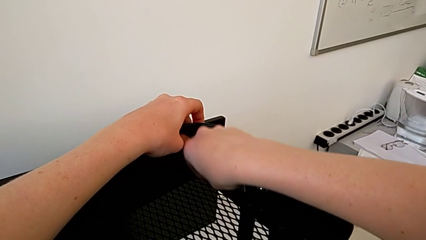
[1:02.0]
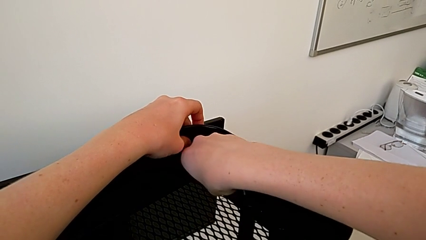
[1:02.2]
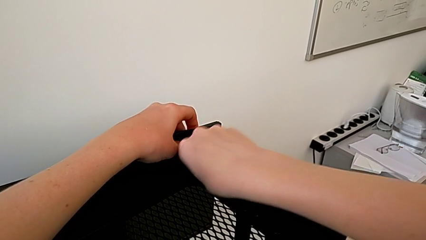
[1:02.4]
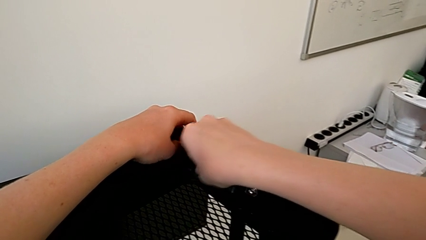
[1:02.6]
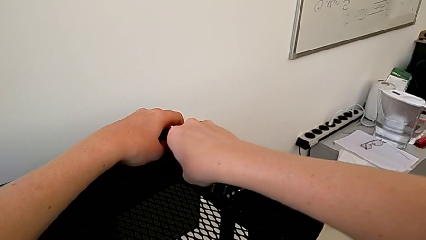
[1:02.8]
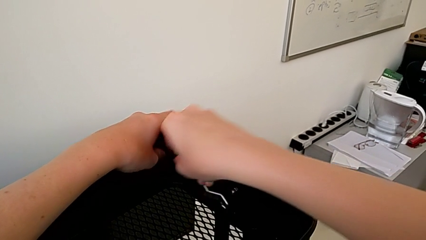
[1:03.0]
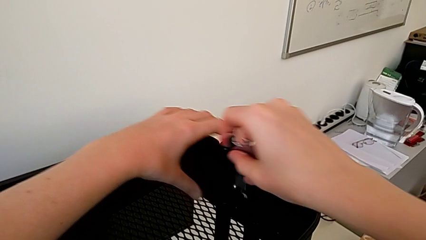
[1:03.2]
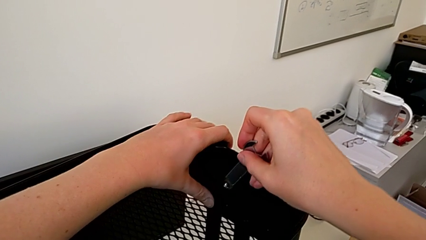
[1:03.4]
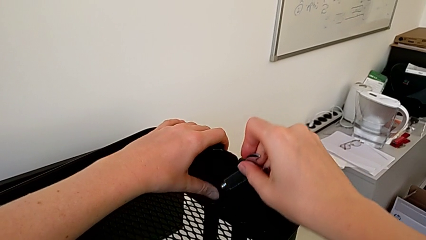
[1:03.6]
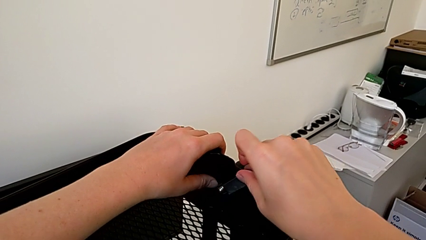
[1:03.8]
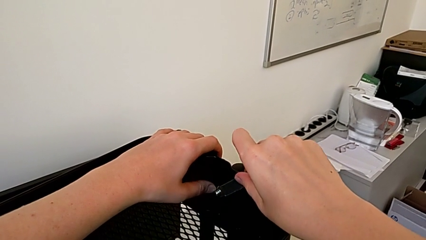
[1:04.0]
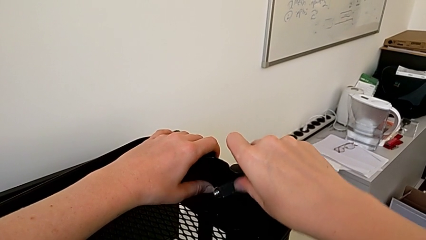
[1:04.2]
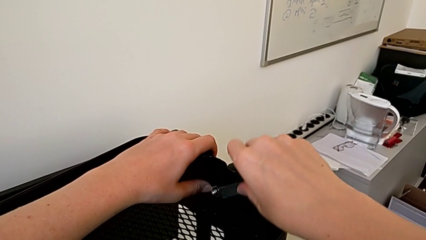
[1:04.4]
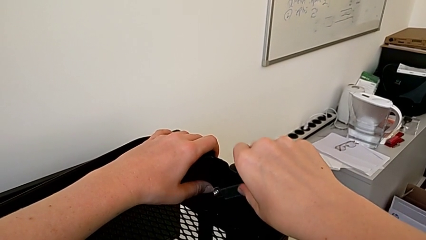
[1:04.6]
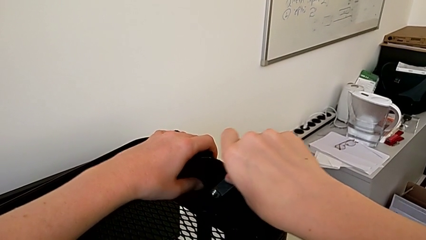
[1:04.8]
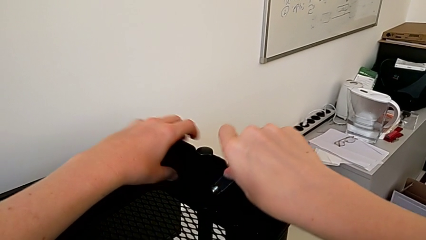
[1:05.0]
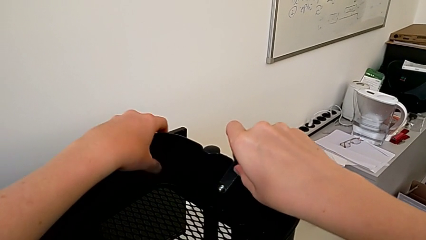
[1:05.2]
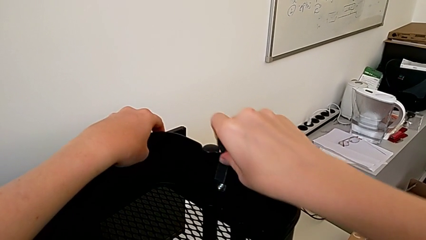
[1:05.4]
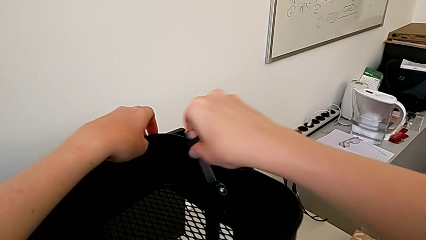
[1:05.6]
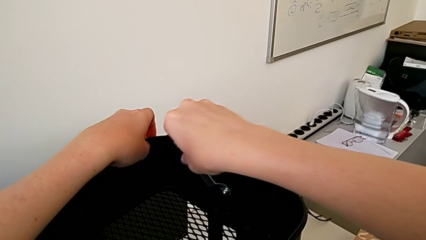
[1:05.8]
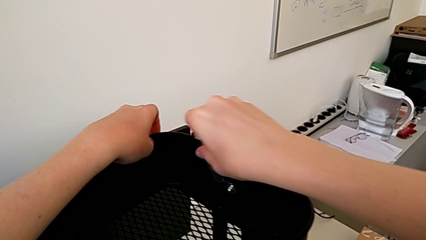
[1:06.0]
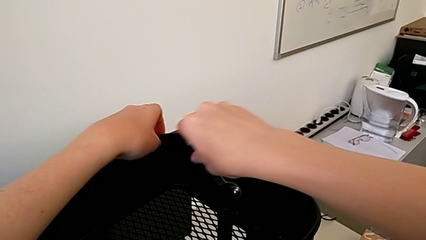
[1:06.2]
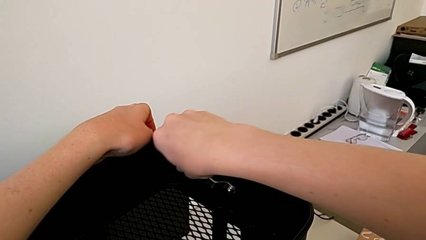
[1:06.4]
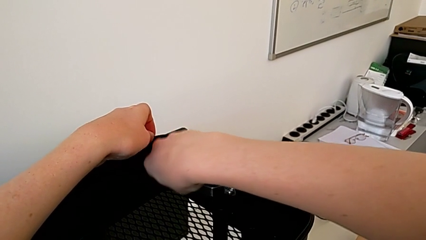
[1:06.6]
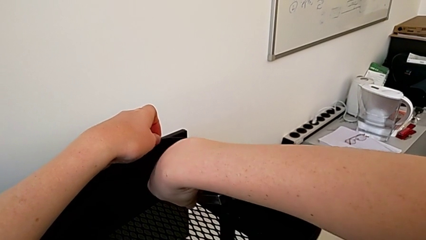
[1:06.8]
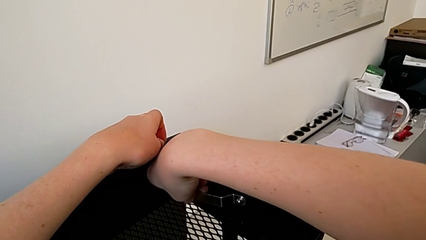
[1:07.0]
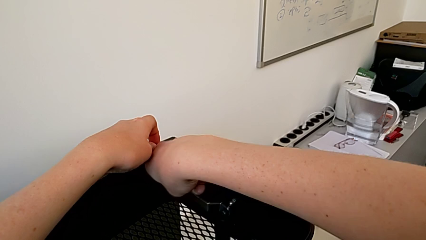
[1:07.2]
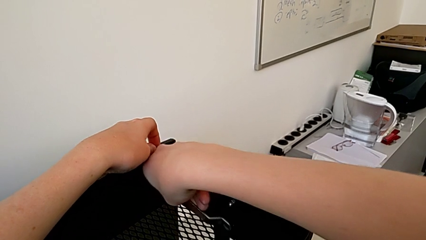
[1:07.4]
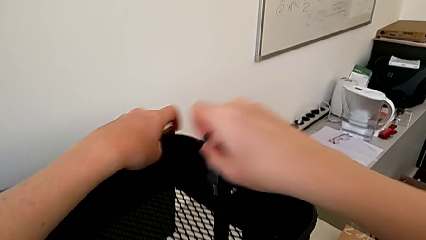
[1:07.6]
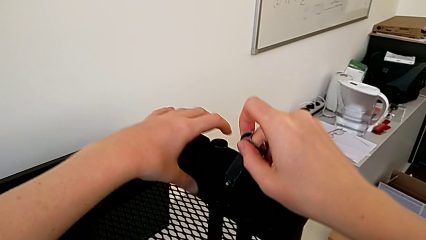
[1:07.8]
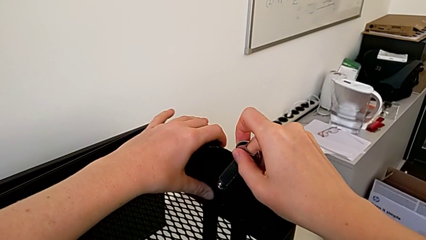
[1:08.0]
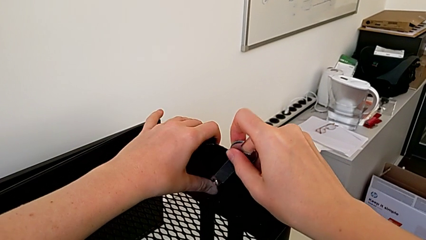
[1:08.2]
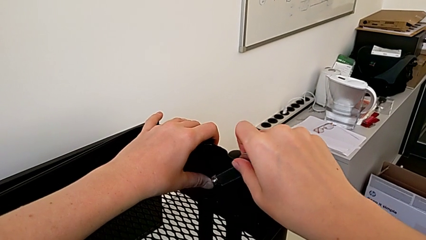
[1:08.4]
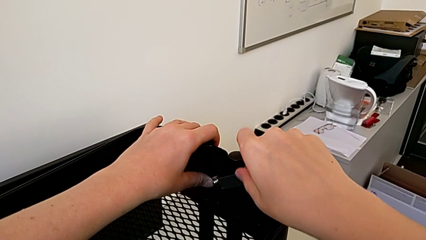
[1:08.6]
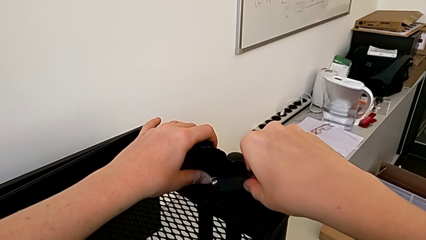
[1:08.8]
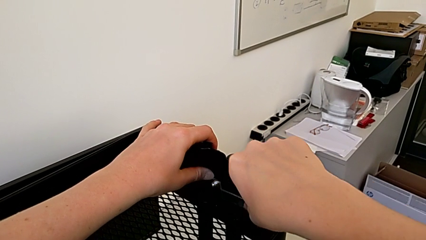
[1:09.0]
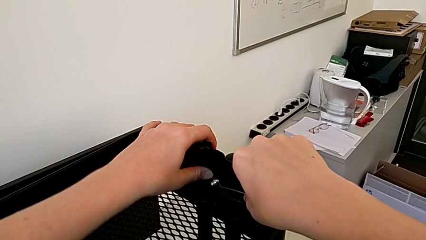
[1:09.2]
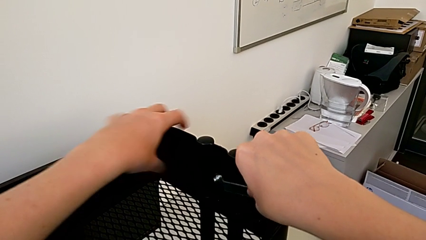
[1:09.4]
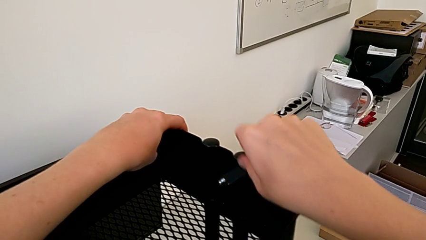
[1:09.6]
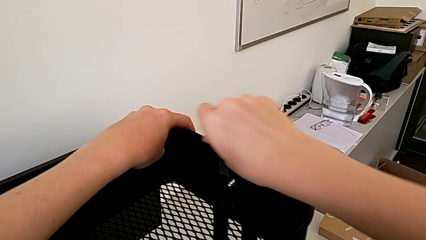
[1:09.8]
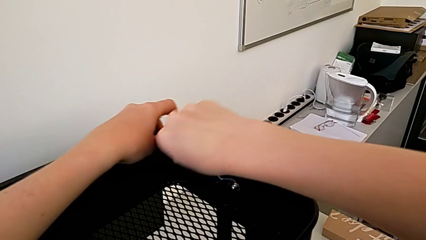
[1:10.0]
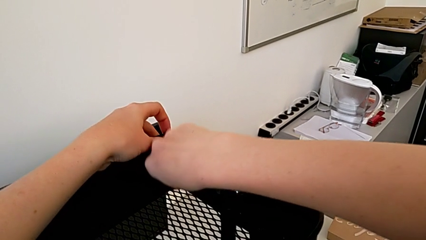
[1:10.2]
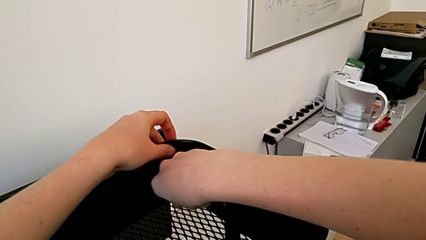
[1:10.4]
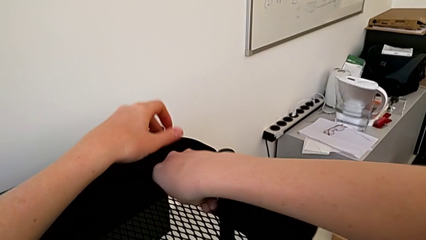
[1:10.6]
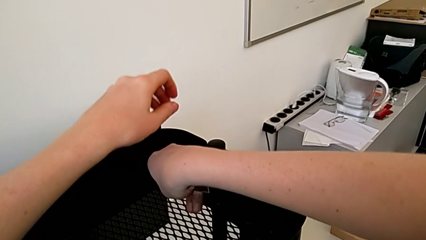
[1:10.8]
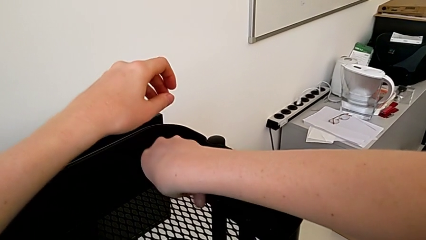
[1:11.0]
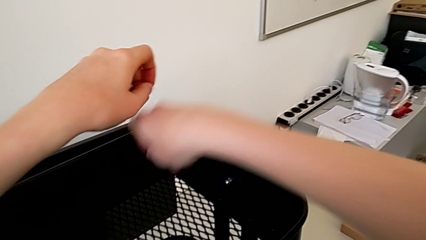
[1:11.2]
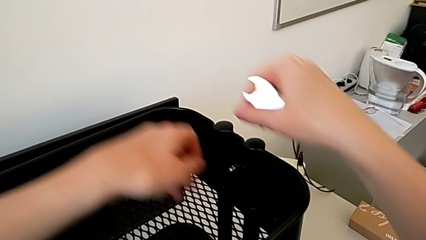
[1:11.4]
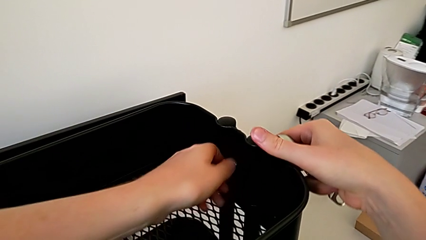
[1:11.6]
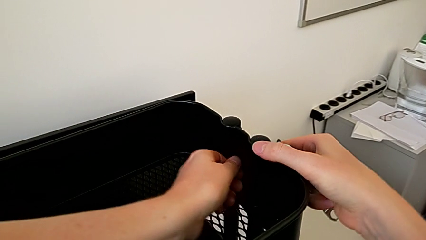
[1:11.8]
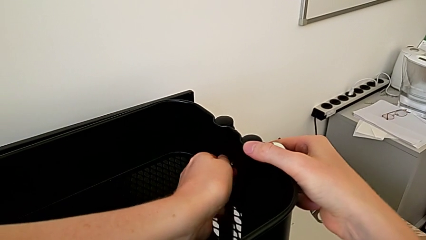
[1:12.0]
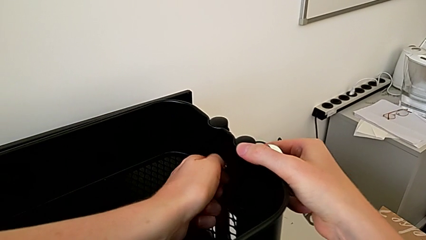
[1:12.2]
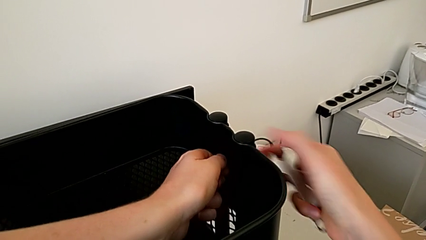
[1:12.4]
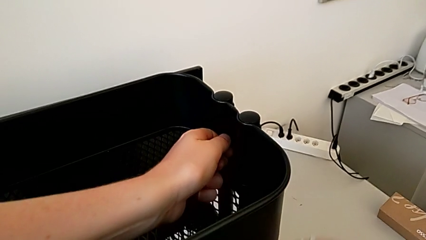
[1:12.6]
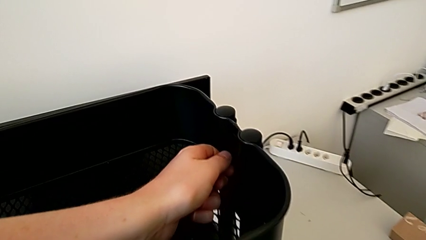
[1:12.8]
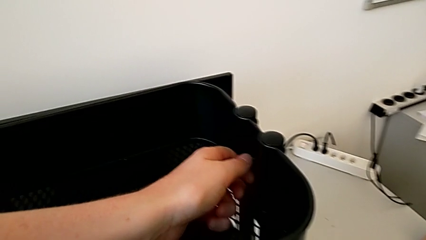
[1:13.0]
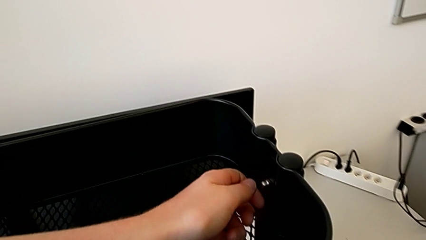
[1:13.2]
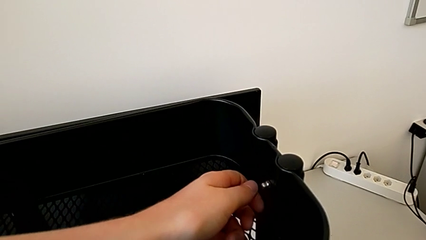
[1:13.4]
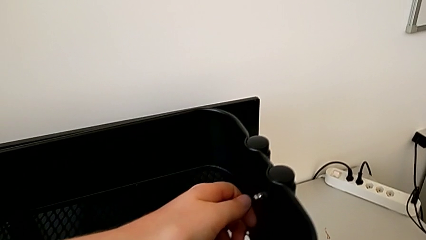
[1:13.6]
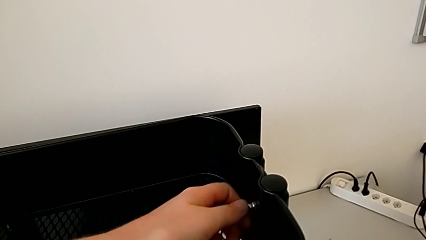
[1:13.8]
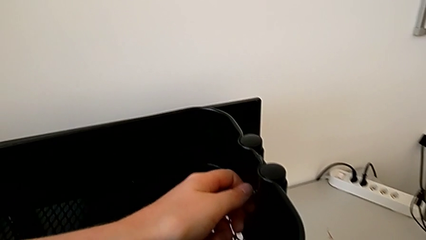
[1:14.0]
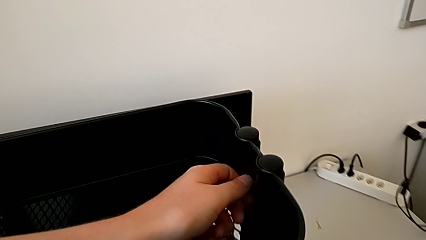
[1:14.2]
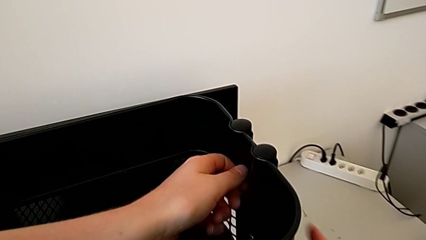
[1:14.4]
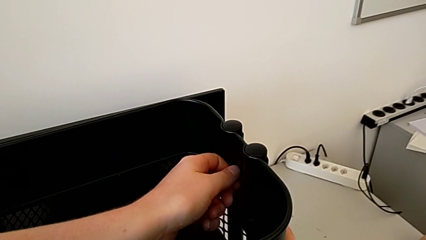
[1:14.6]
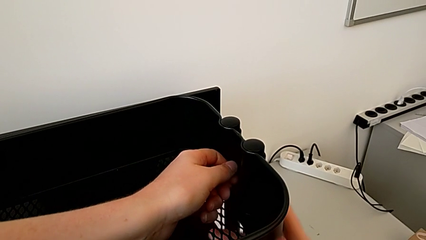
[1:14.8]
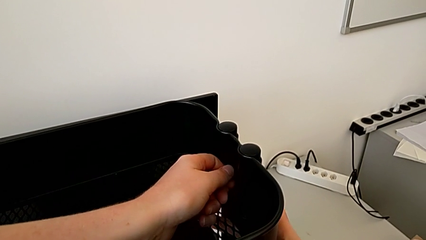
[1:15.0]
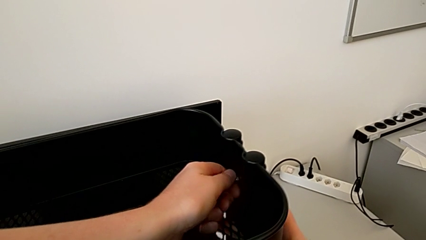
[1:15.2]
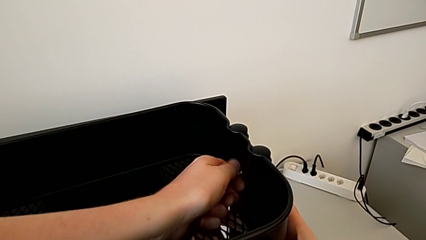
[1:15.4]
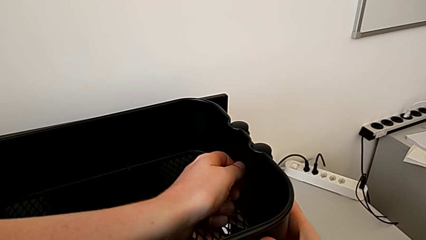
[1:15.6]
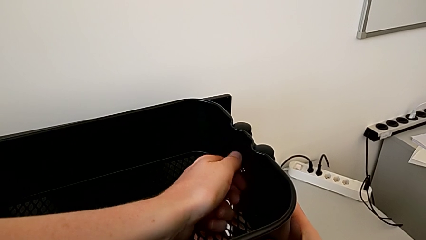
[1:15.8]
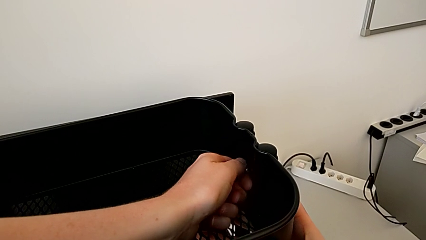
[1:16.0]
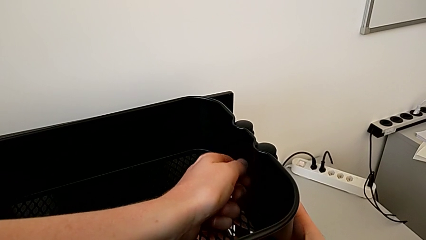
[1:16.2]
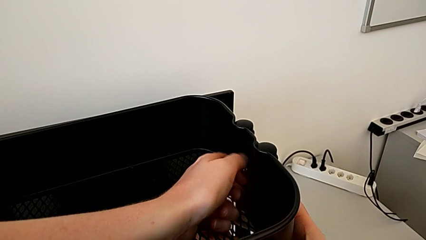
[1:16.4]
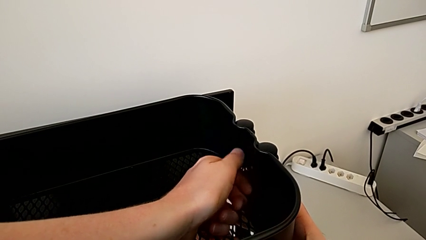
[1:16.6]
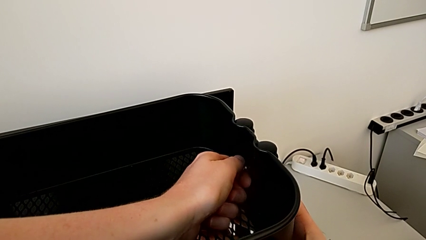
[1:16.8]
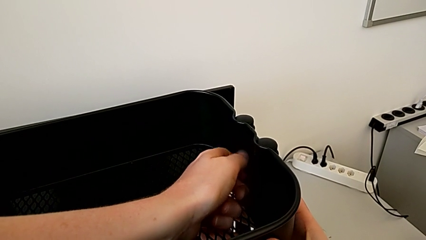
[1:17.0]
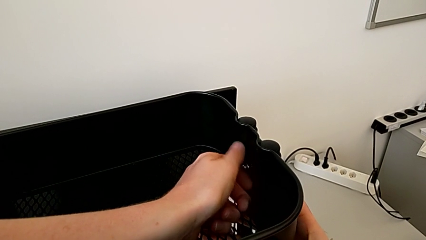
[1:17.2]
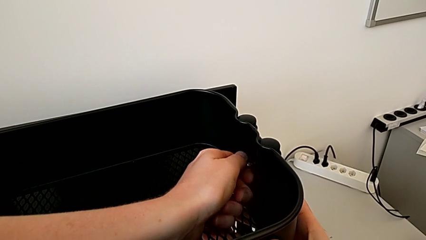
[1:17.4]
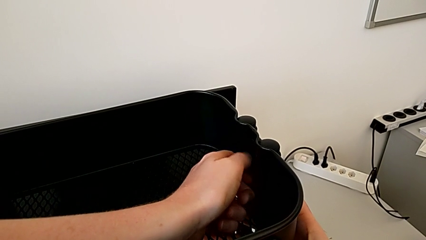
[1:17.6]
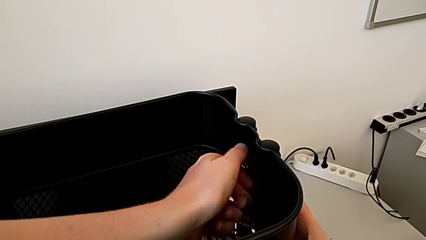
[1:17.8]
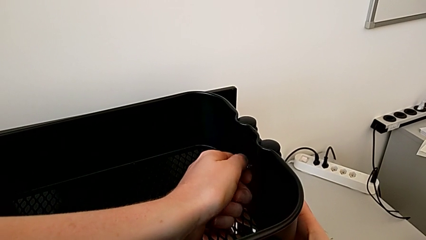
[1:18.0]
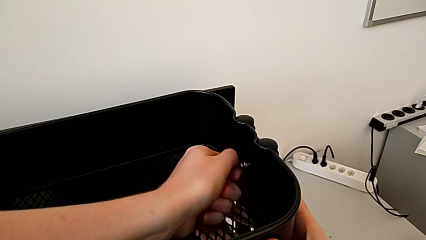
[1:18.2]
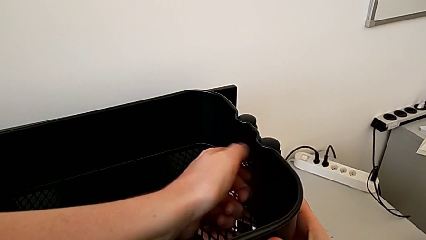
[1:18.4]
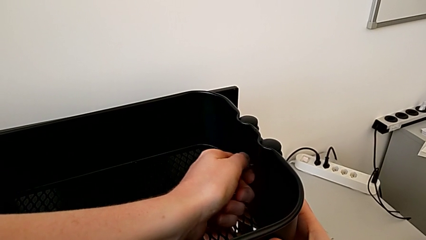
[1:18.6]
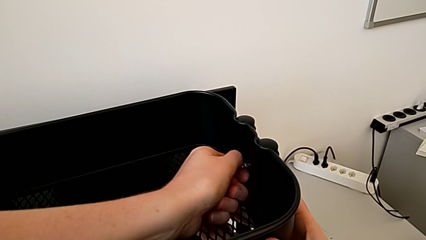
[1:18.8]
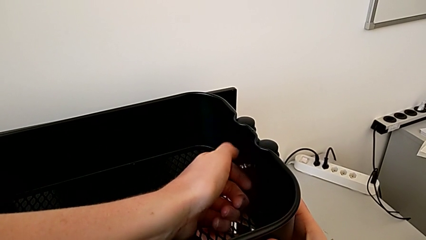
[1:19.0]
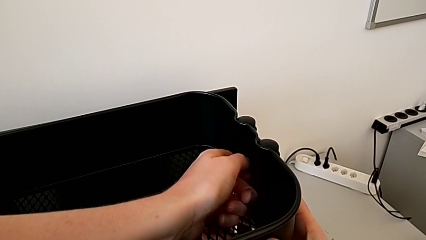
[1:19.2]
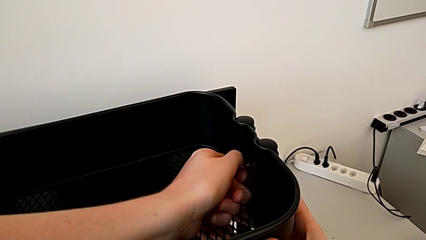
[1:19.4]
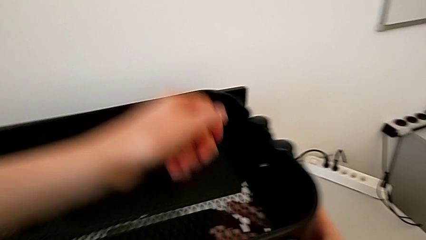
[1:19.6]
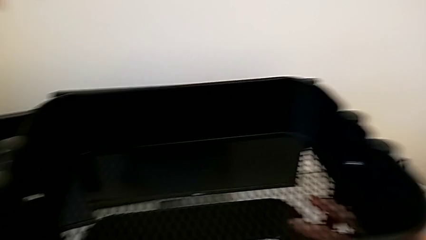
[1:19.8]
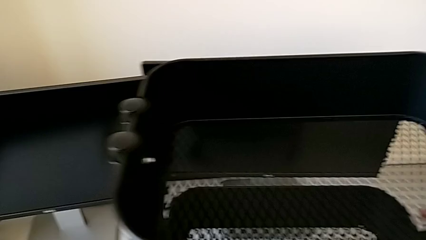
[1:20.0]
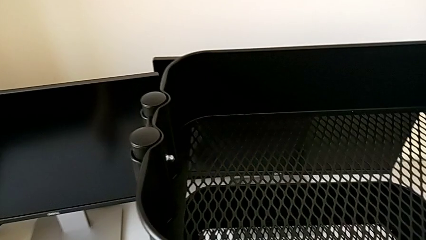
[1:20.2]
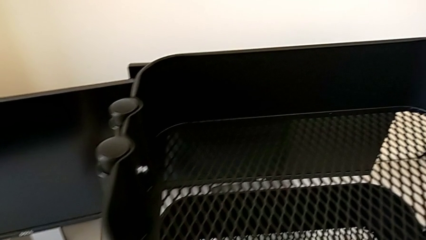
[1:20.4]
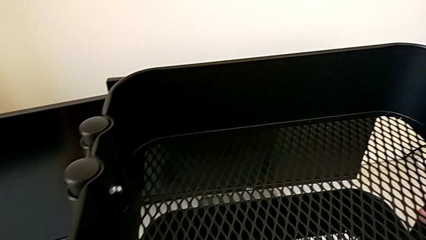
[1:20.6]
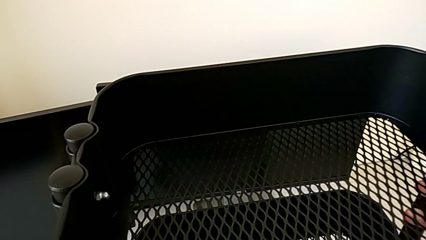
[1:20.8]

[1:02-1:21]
The camera wearer is disassembling the top tray. They keep unscrewing the second hexagon cap nut and unscrew it.
